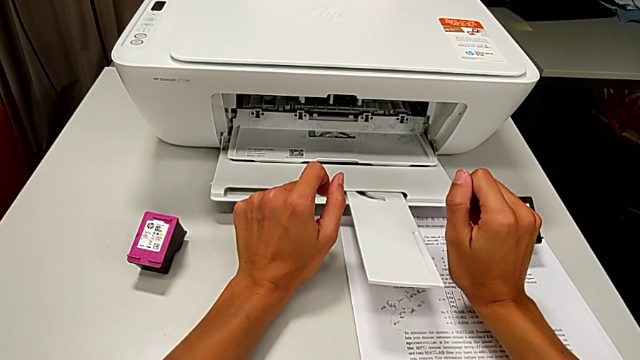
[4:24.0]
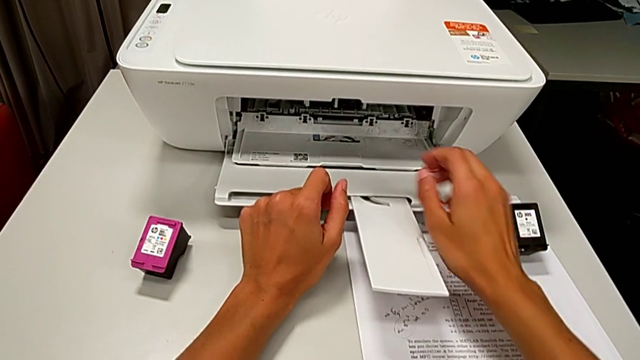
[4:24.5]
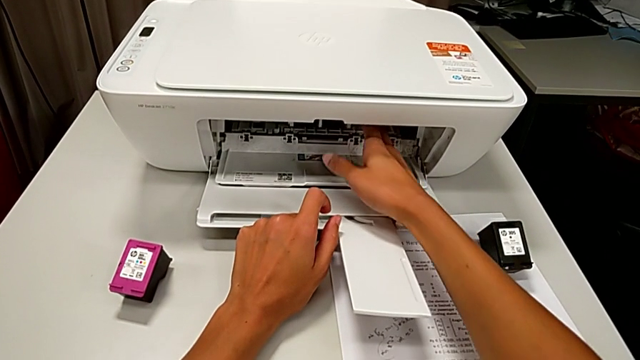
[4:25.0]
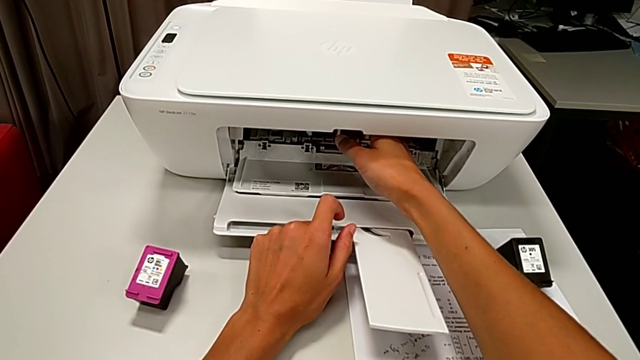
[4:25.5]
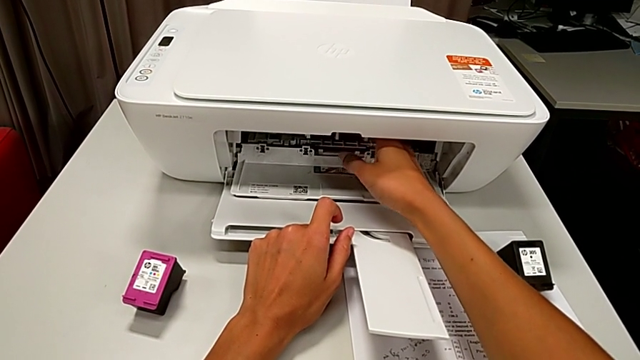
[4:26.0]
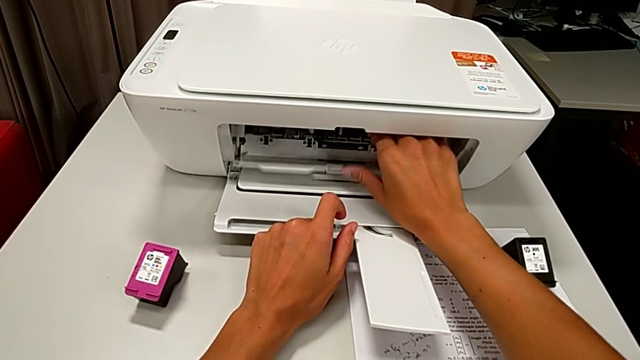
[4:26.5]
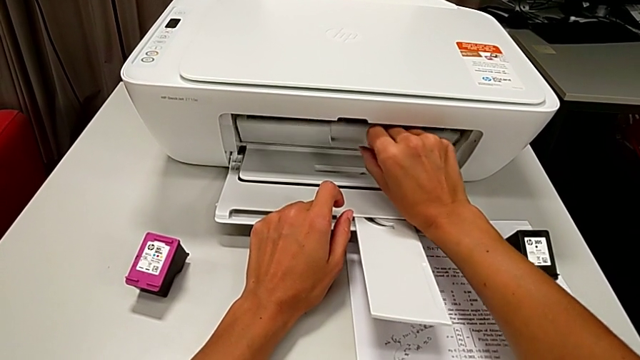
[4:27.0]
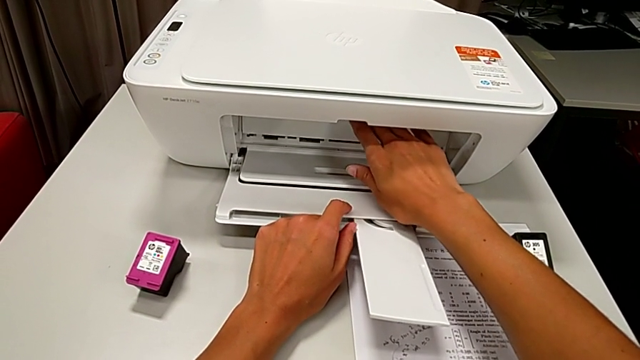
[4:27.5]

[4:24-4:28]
The camera wearer is exchanging ink cartridges from the printer. They close the cartridge gate.

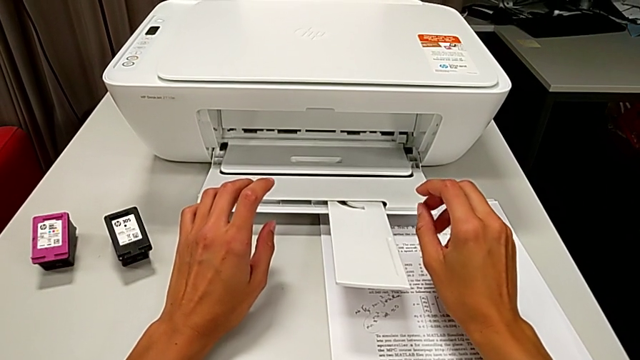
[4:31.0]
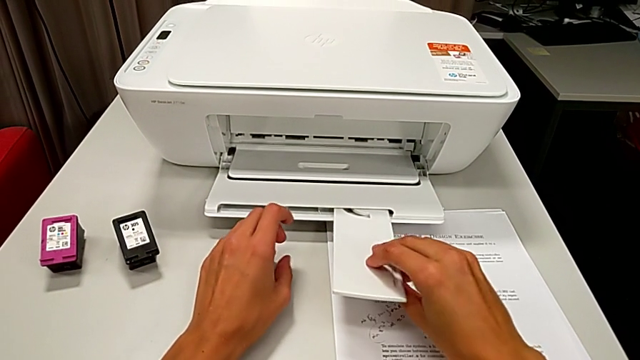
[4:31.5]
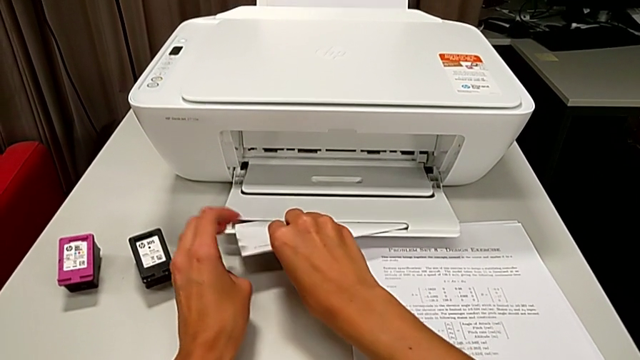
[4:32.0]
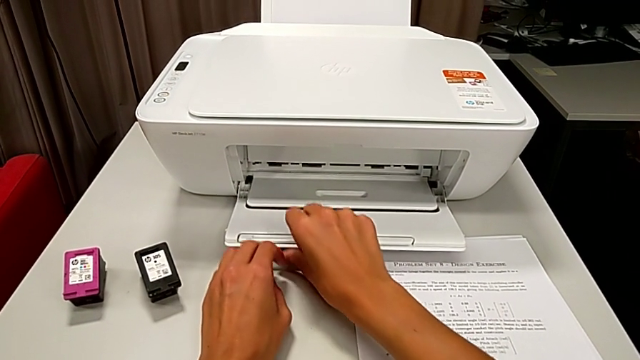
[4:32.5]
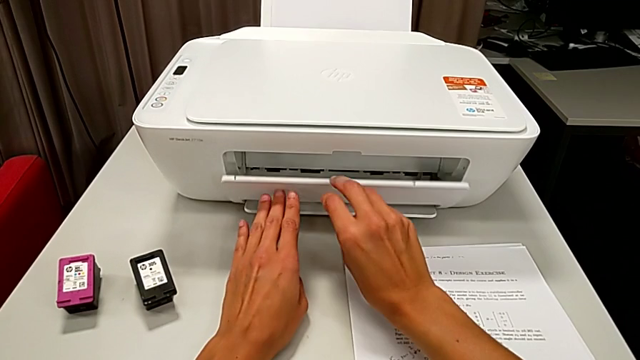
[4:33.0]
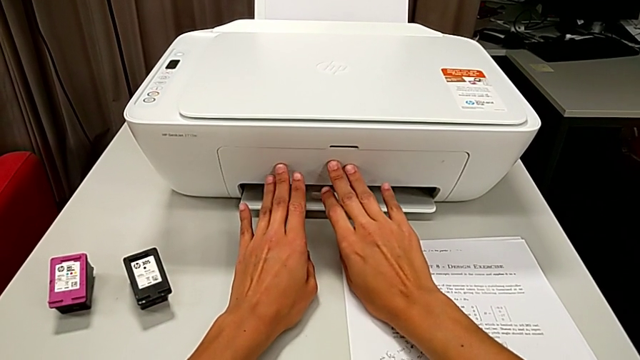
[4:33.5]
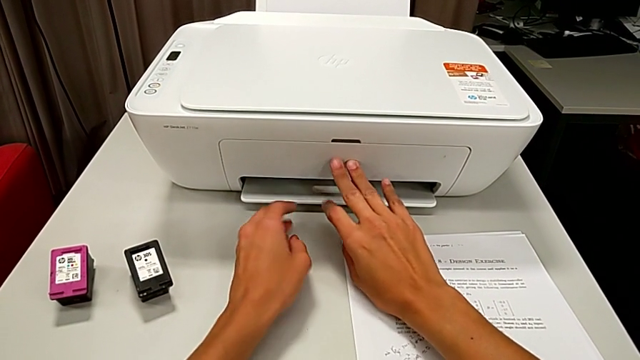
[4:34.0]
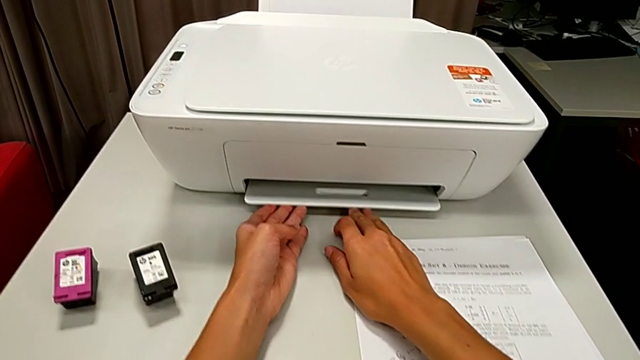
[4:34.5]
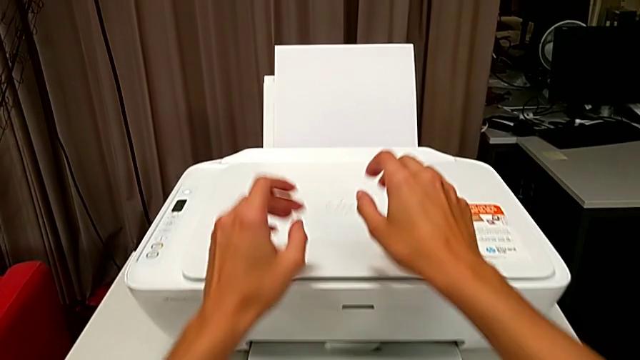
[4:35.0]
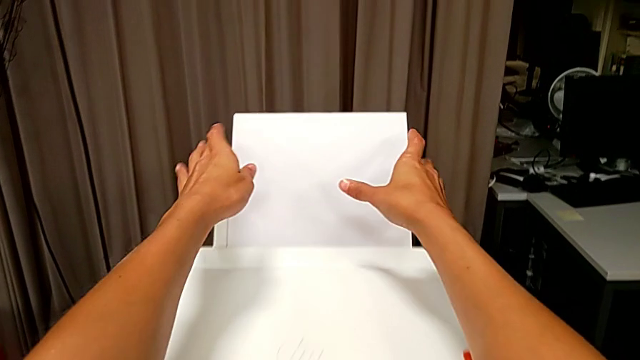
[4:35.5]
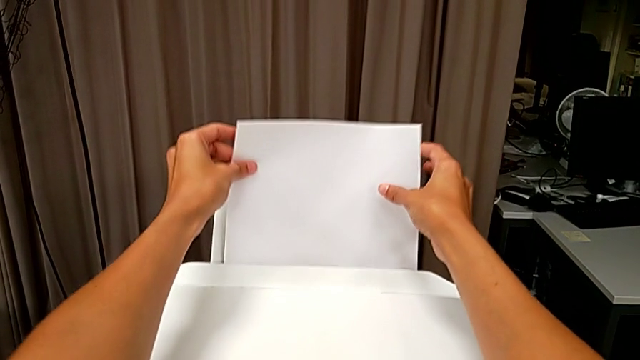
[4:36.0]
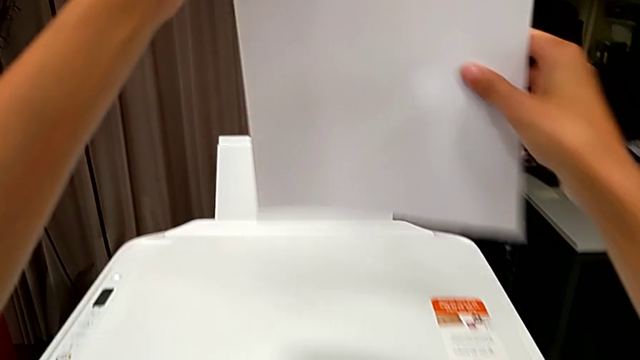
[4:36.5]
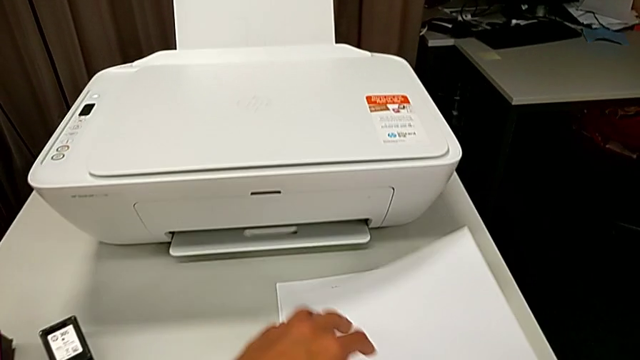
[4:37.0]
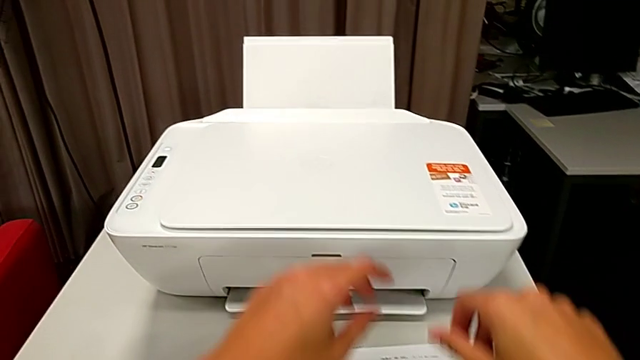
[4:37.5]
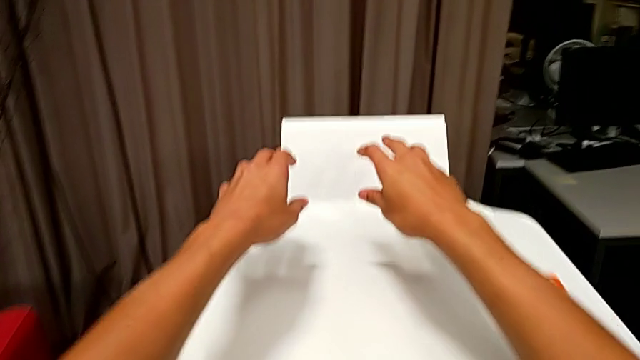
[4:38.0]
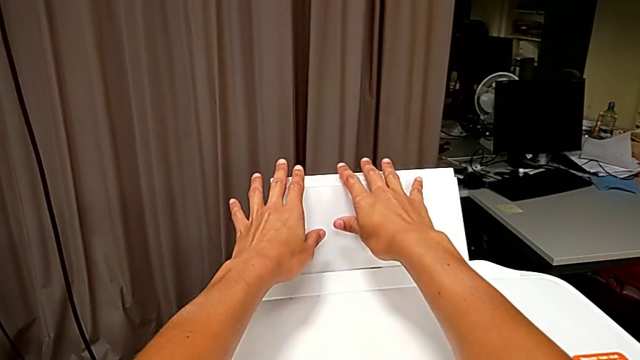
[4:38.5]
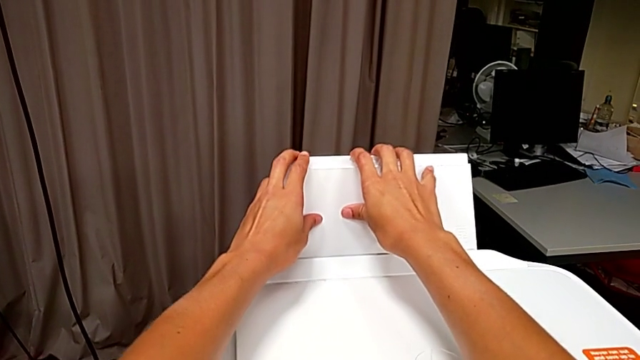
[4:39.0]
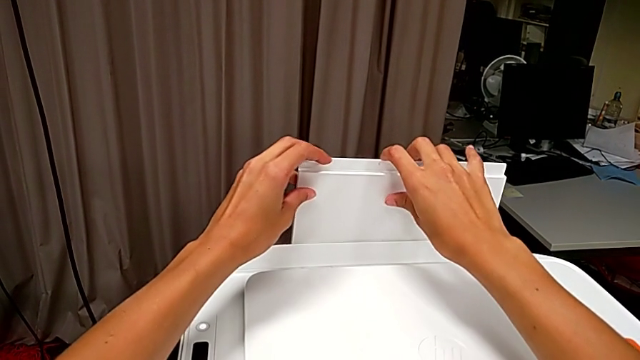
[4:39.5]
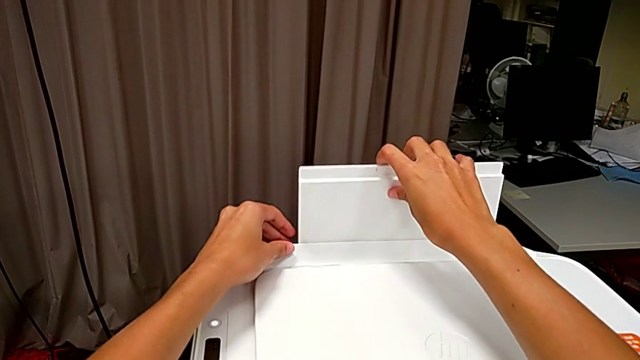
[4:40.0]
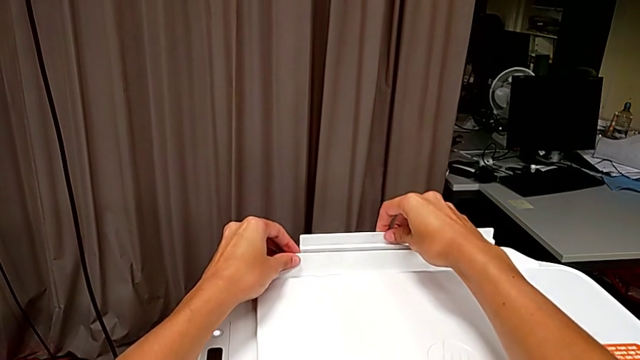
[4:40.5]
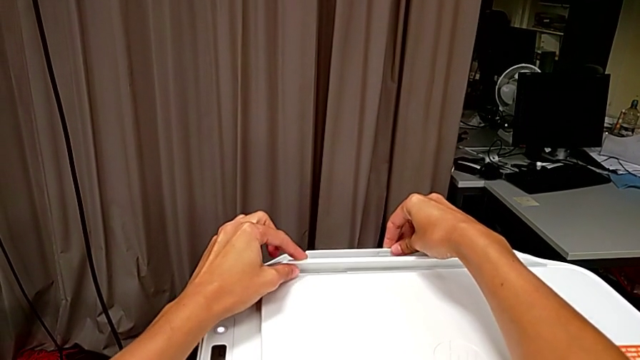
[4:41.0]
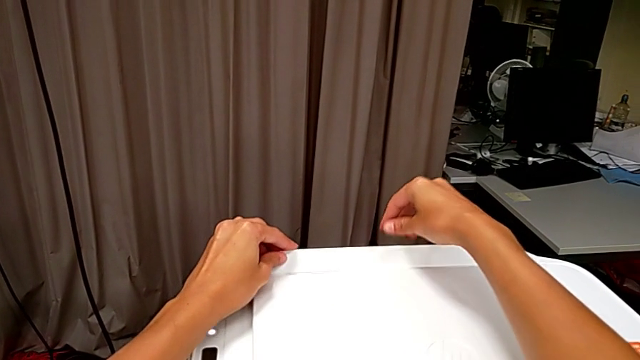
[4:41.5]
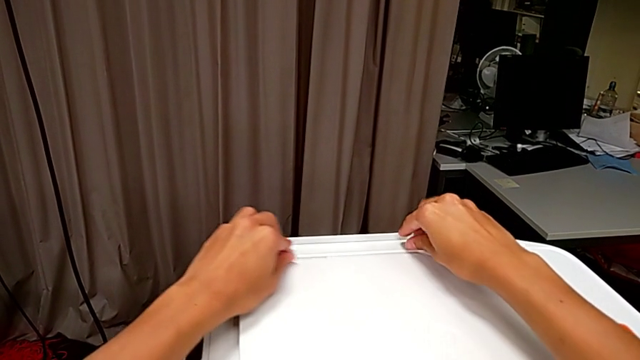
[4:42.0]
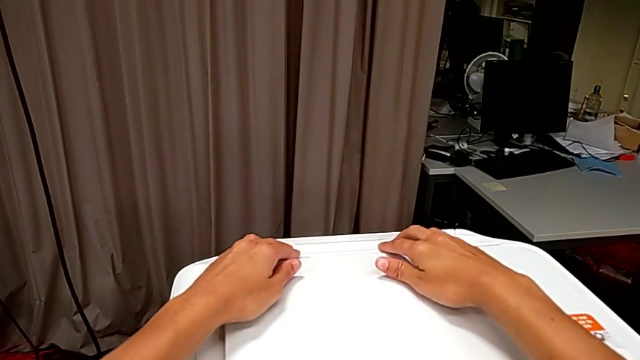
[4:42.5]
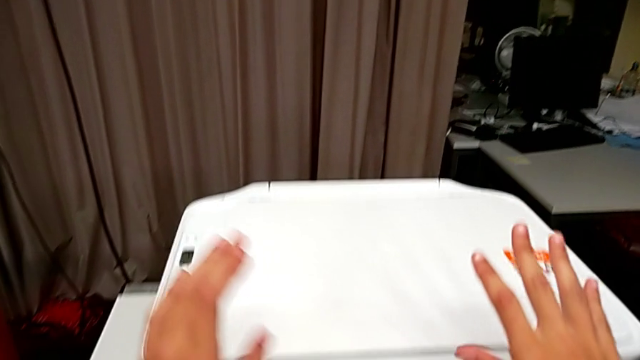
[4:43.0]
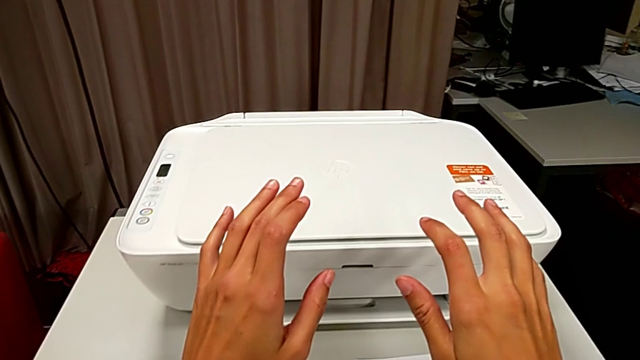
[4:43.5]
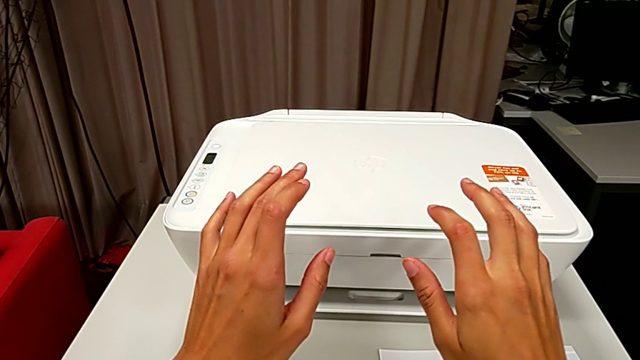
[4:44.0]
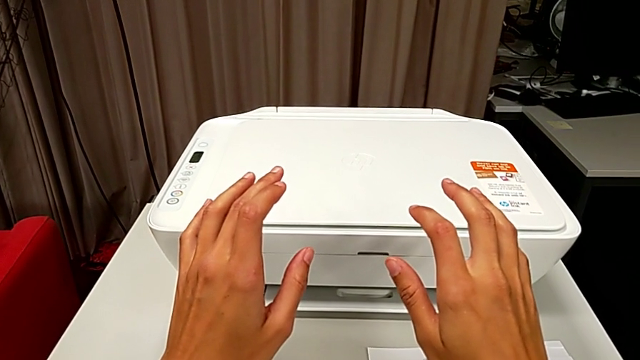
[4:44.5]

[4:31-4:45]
The camera wearer closes the printer. They close the paper tray, withdraw the paper stack and close the paper tray.
